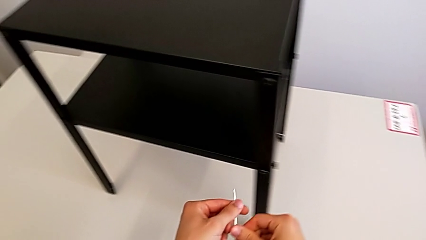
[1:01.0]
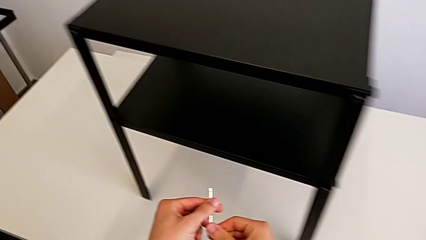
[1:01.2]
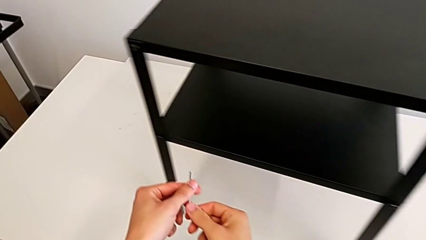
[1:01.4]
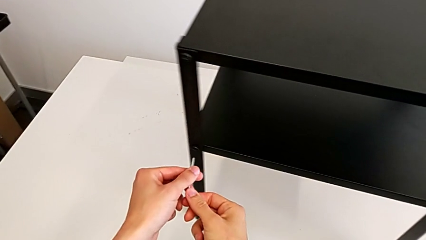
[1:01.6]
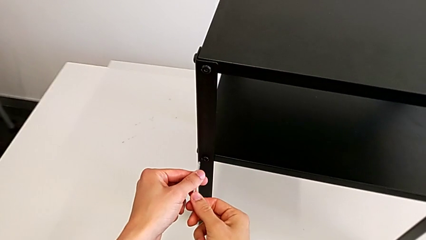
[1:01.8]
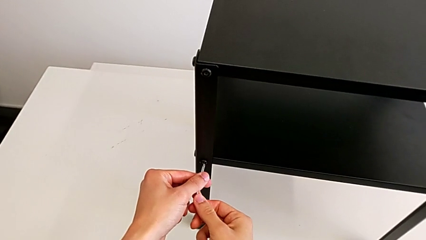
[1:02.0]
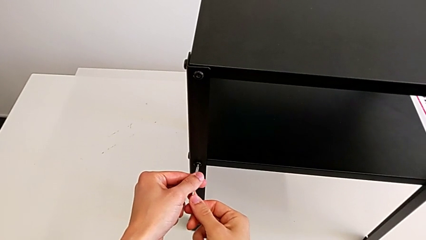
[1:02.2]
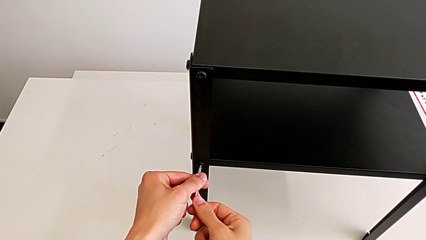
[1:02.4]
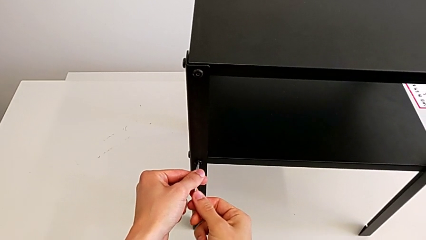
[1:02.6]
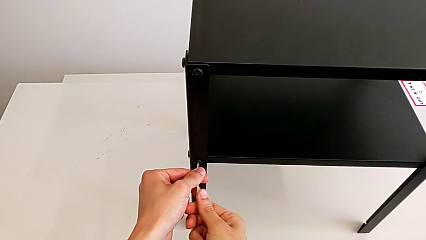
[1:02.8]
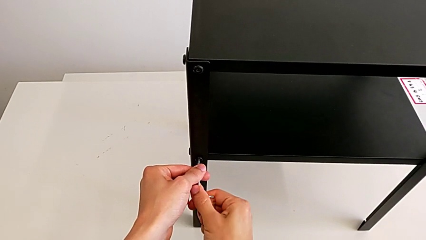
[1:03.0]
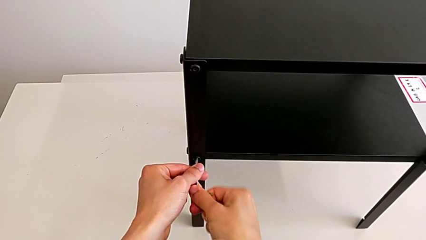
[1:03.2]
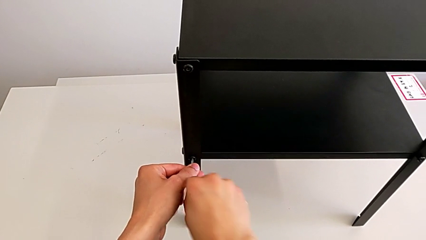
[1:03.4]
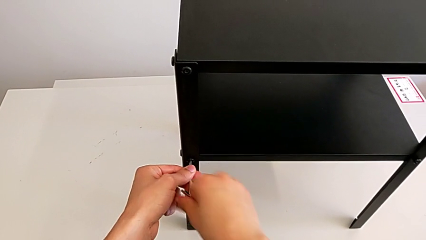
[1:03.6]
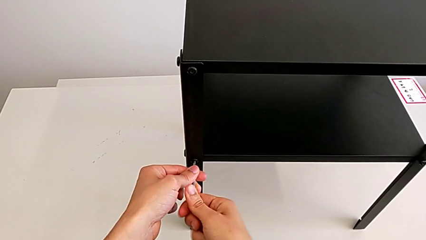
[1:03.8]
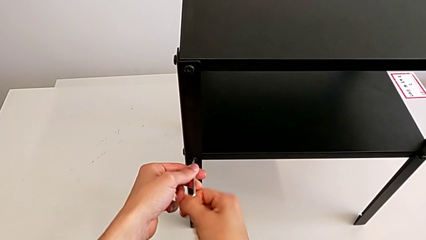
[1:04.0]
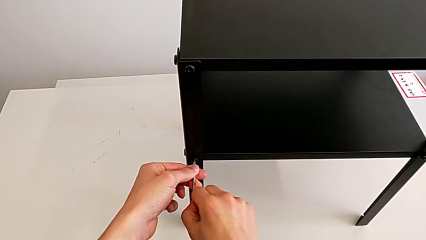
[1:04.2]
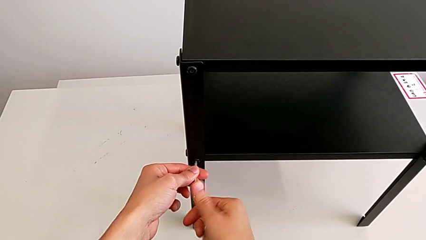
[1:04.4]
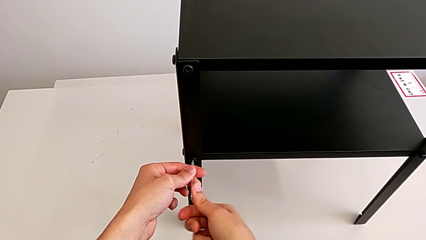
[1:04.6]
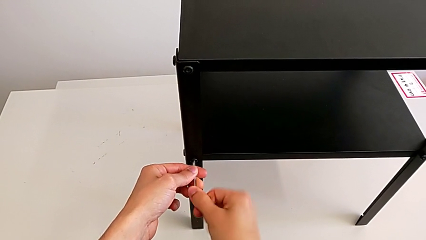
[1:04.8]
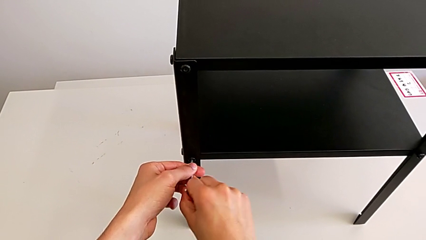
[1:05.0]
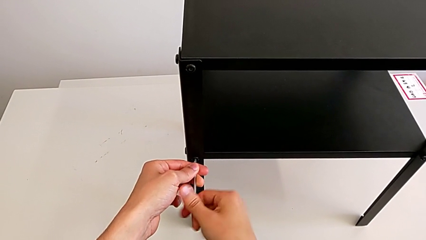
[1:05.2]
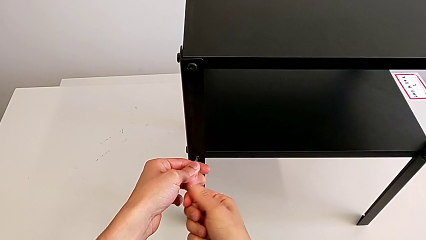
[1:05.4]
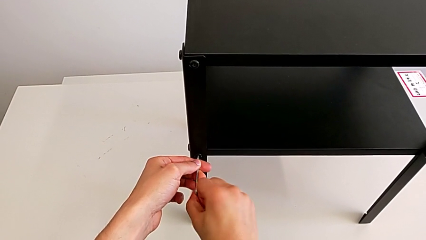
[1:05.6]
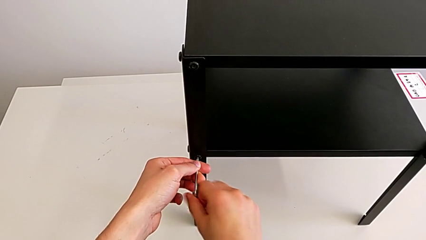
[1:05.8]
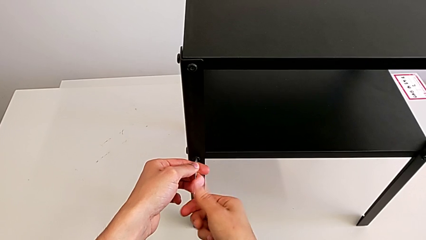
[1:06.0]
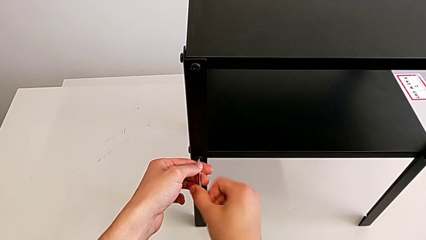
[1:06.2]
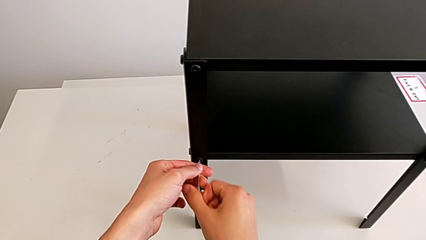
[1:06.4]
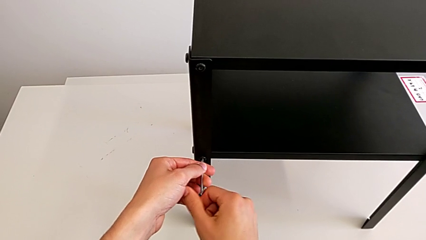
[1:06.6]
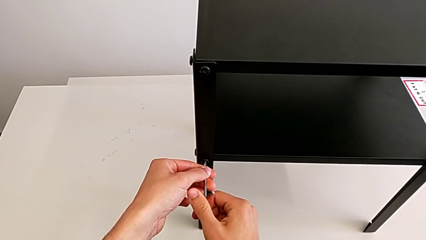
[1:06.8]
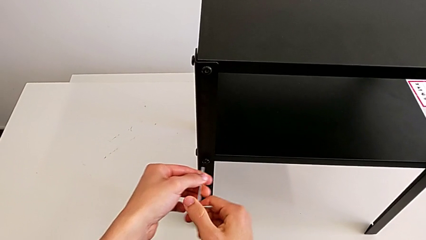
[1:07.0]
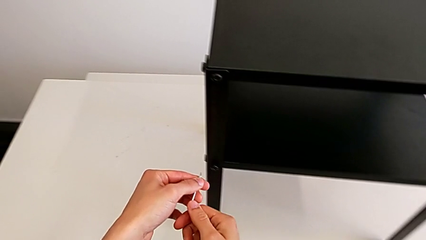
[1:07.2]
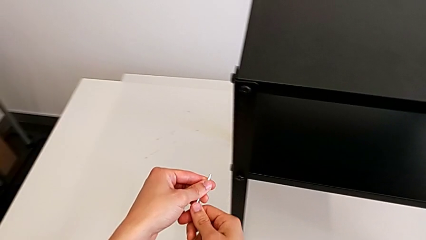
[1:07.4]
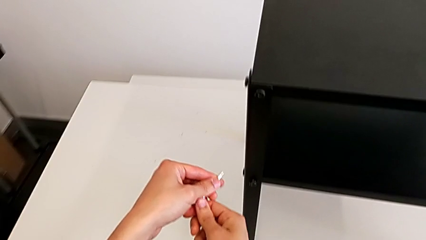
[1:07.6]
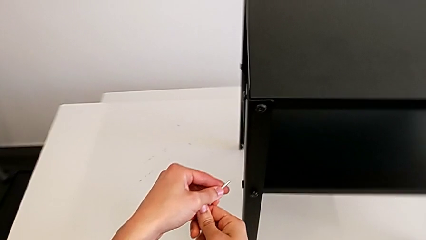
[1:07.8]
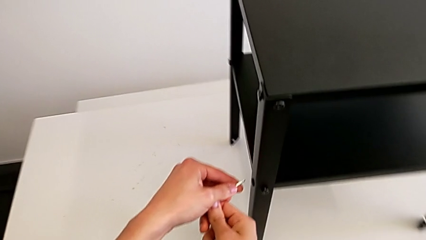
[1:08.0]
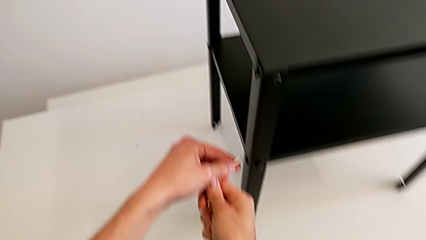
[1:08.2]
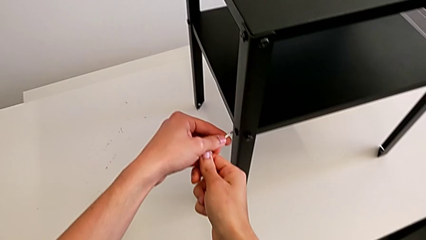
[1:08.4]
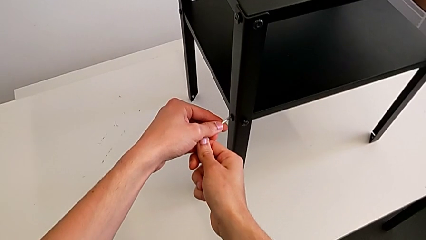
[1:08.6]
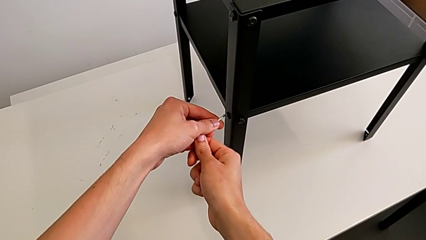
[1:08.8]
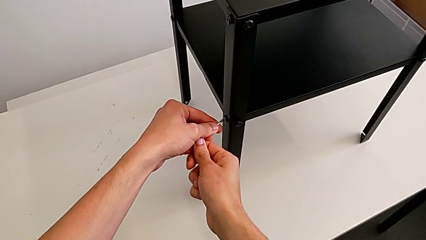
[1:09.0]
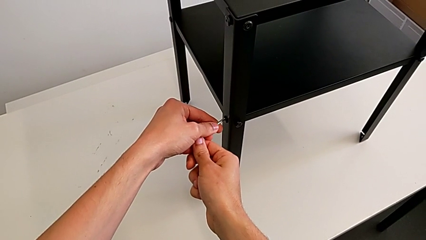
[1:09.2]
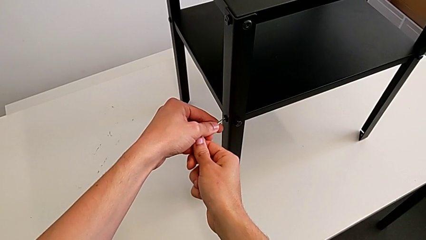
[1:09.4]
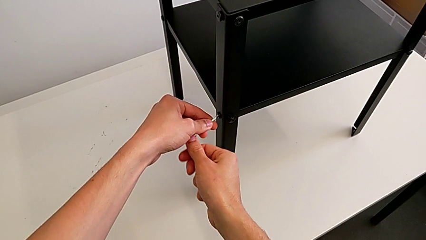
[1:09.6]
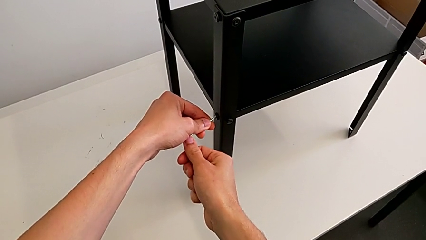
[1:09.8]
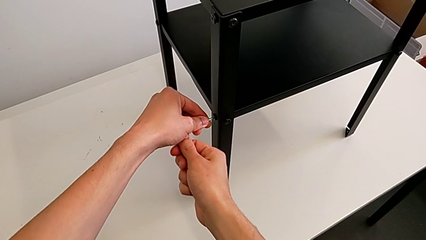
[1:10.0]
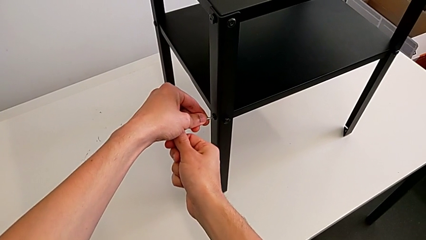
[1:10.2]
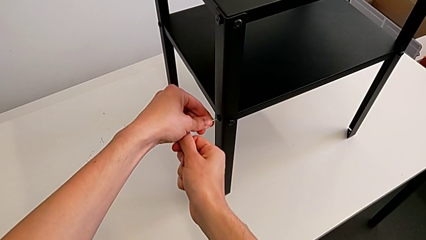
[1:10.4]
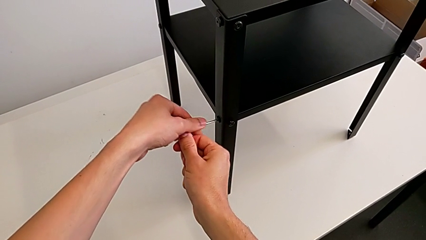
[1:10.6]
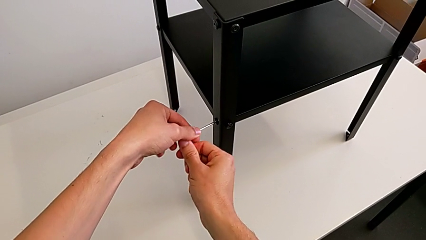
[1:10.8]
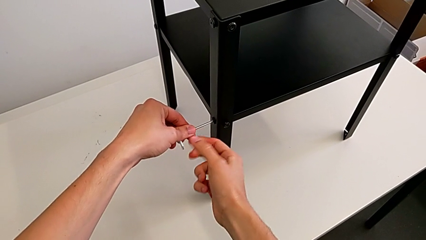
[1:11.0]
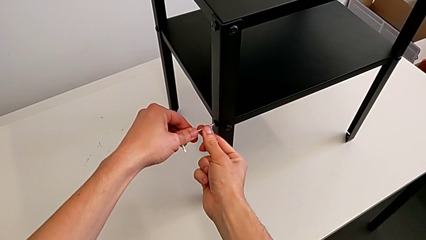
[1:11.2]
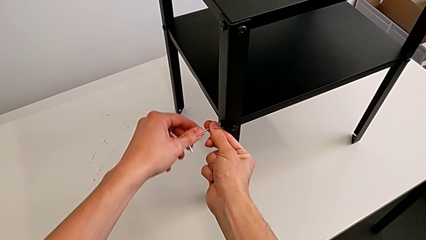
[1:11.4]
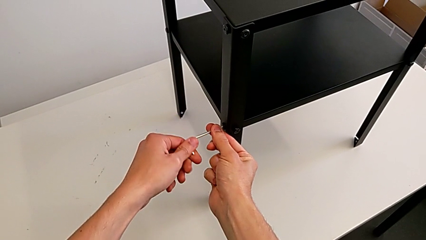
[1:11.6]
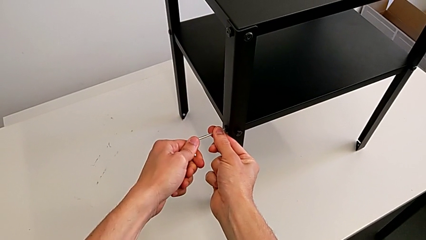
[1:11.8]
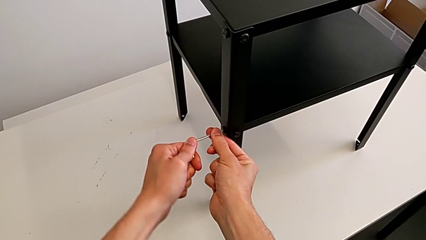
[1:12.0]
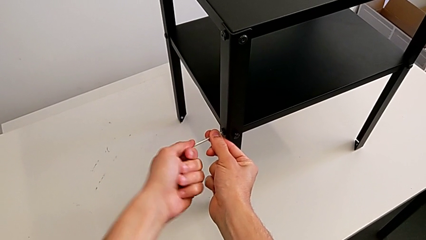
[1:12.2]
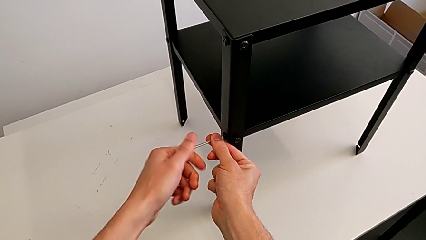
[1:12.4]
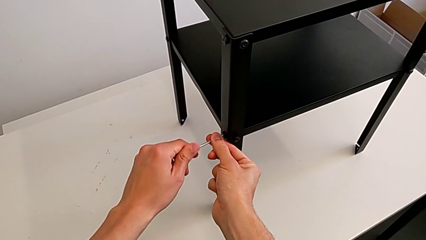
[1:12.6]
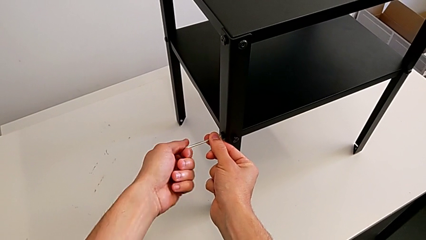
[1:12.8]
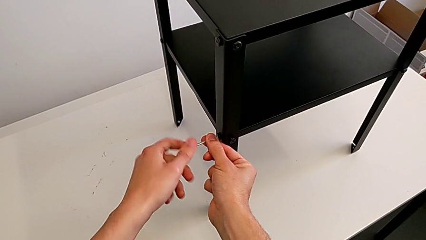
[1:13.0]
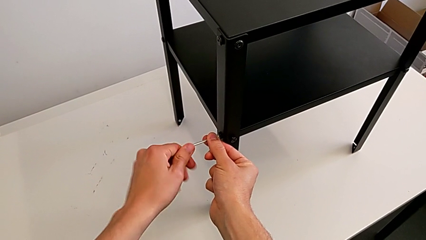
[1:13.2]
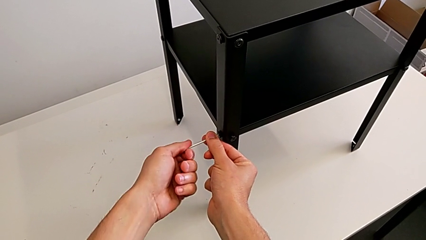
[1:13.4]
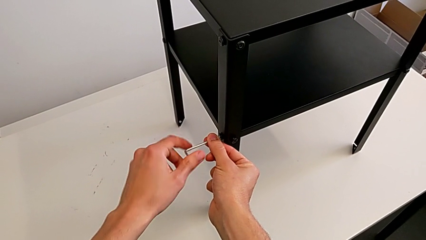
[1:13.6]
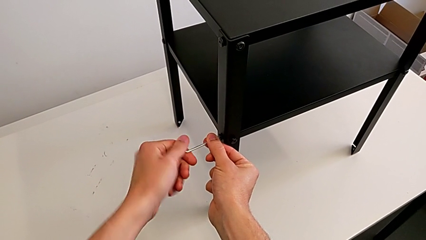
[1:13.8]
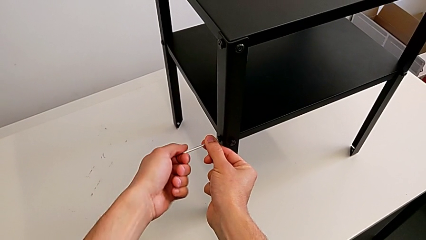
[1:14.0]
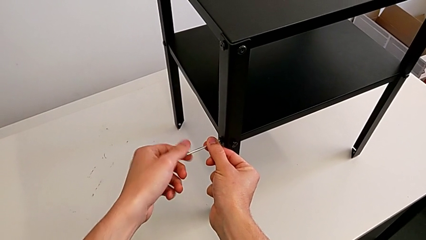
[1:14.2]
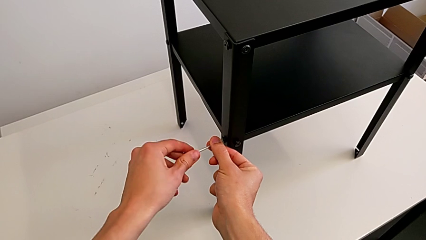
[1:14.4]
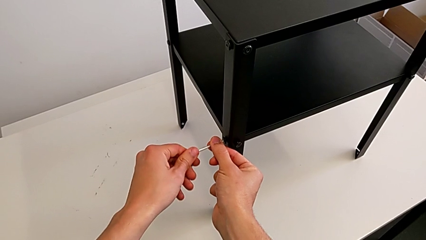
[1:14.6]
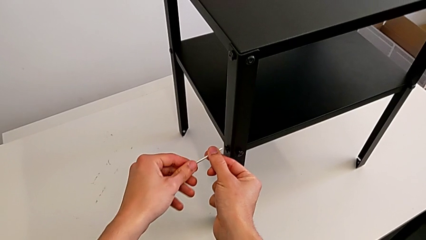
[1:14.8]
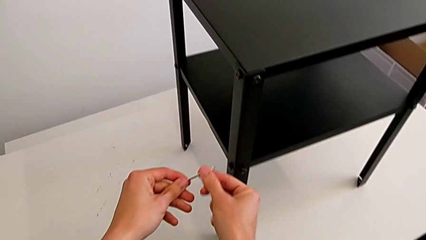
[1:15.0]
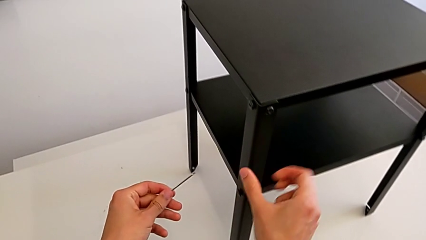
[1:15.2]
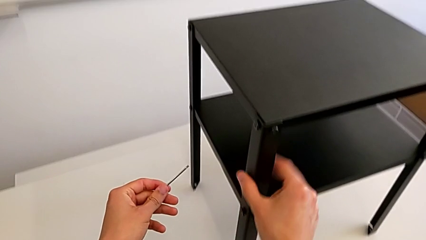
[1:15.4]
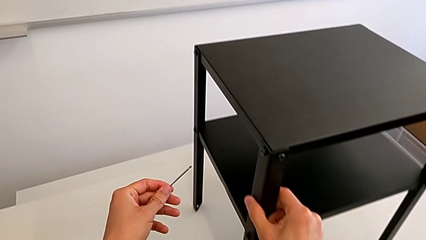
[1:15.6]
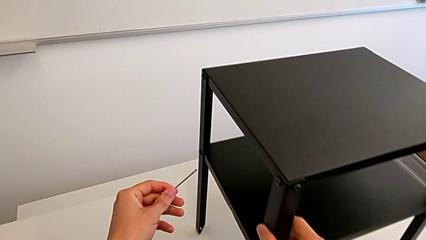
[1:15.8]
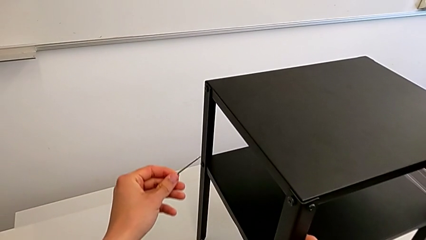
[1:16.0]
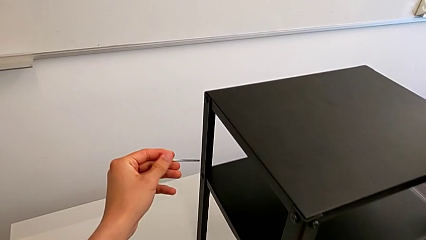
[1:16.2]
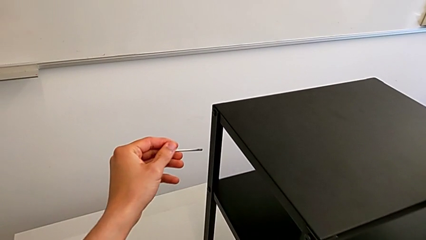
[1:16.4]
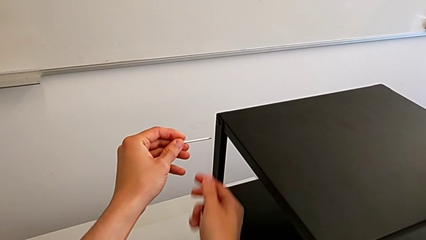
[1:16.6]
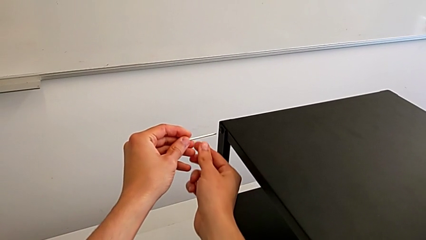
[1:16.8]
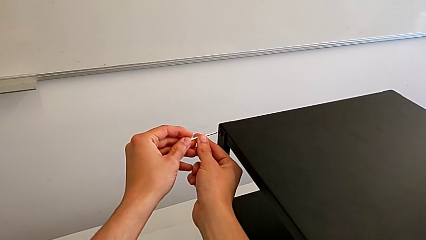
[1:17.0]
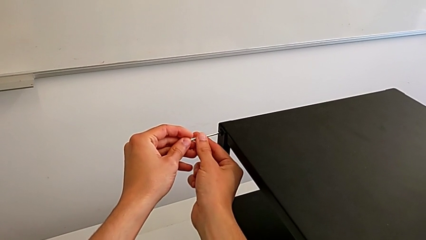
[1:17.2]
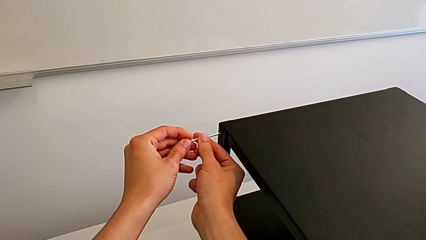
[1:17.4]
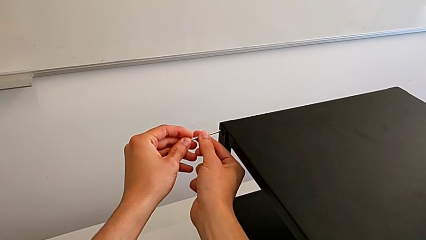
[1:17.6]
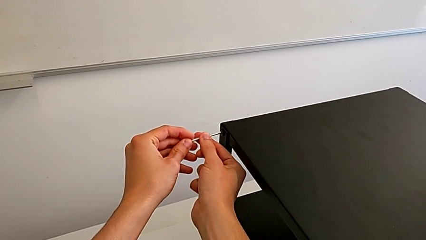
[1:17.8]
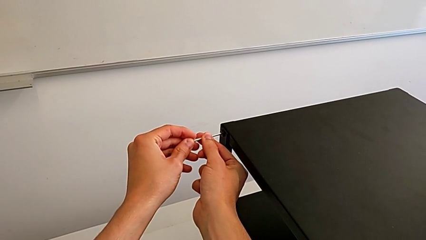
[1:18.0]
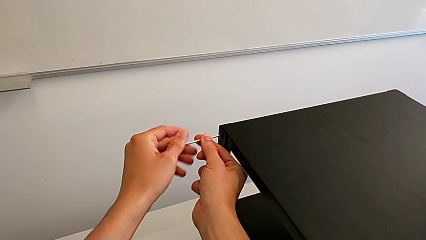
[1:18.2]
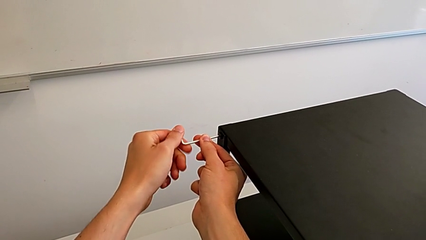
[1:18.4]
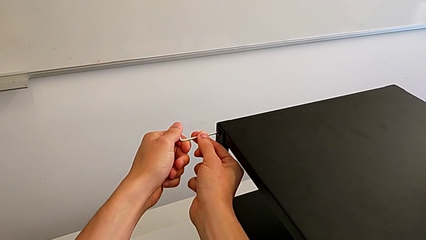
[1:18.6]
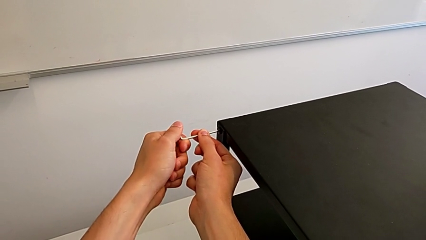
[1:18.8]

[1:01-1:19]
The camera wearer is unscrewing the bottom screws from the table. They approach the hex socket head, insert the Allen wrench, unscrew the hex socket head, withdraw the Allen wrench, approach the hex socket head, insert the Allen wrench, unscrew the hex socket head, withdraw the Allen wrench, approach the hex socket head and insert the Allen wrench.
